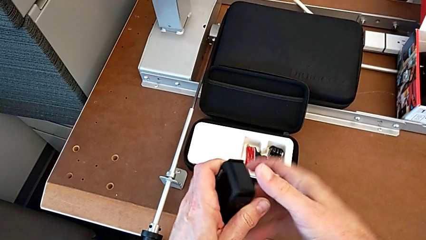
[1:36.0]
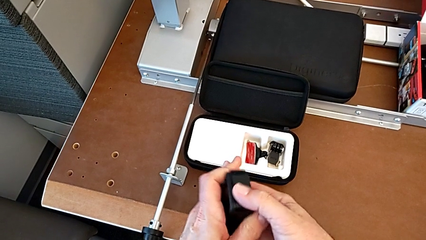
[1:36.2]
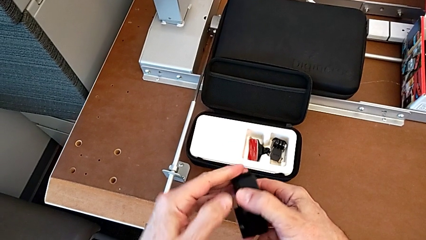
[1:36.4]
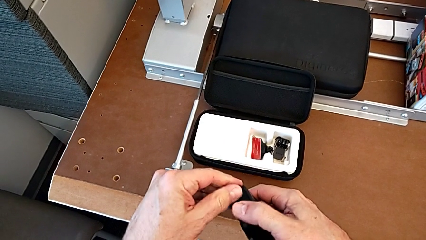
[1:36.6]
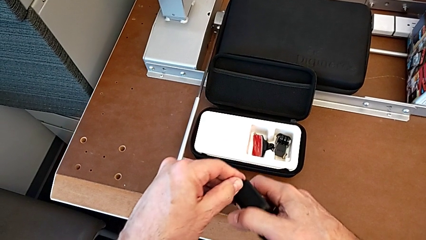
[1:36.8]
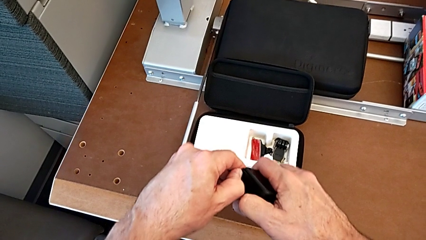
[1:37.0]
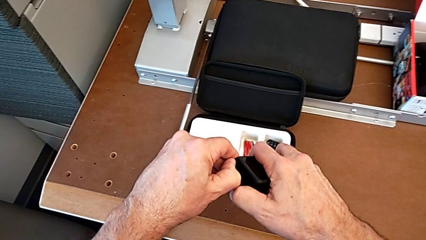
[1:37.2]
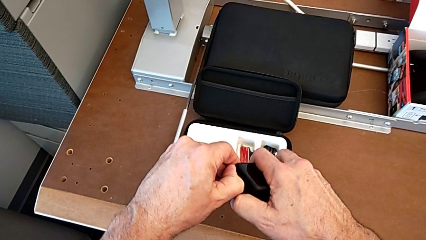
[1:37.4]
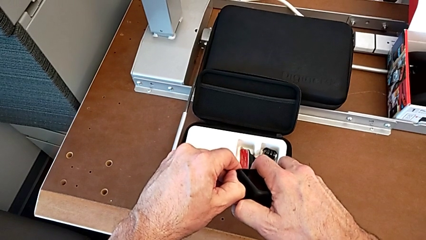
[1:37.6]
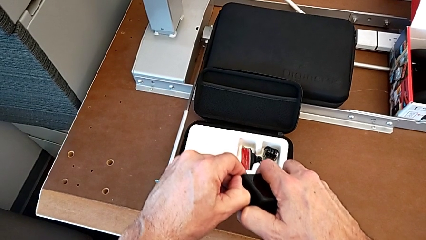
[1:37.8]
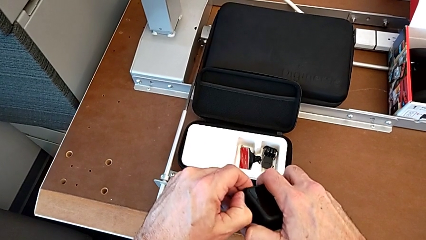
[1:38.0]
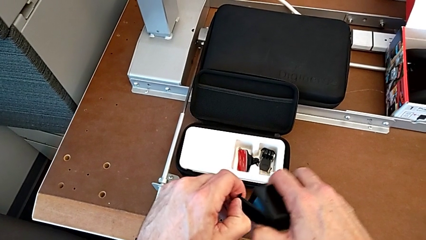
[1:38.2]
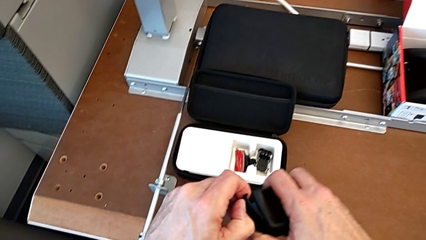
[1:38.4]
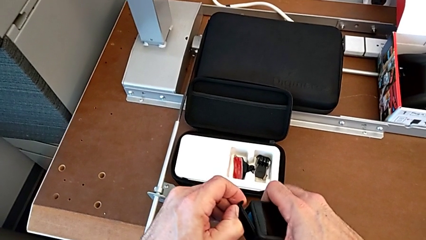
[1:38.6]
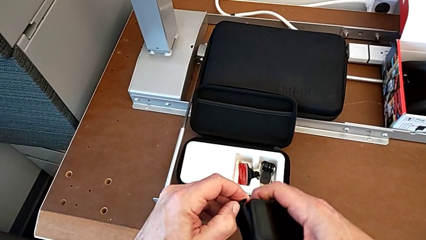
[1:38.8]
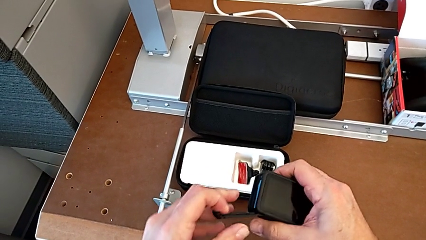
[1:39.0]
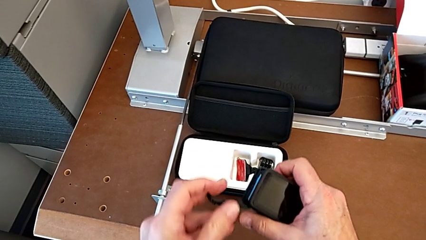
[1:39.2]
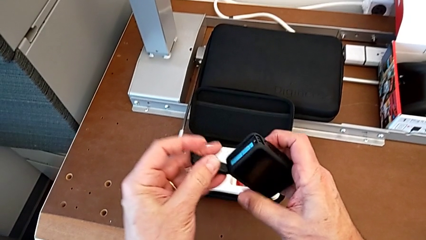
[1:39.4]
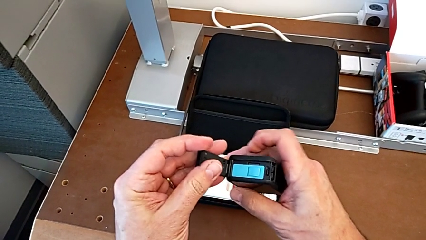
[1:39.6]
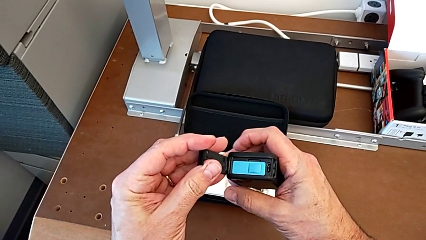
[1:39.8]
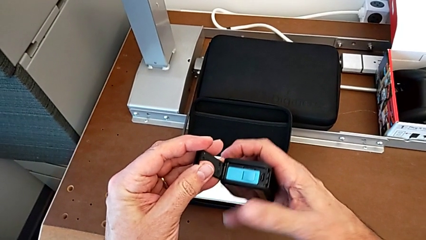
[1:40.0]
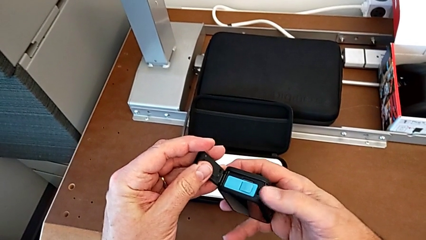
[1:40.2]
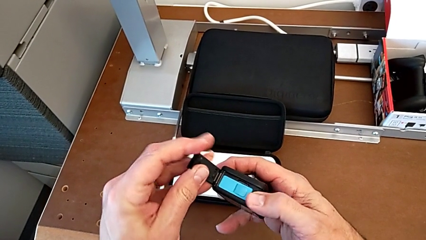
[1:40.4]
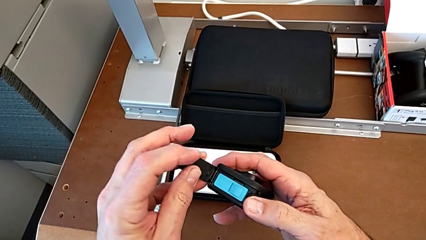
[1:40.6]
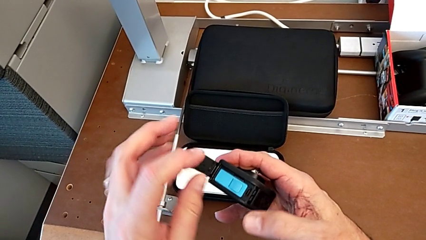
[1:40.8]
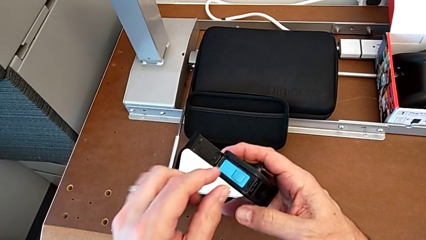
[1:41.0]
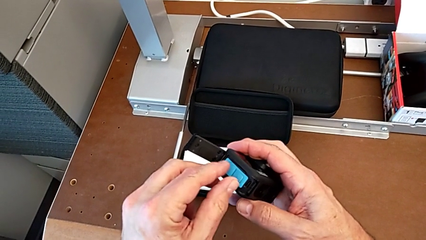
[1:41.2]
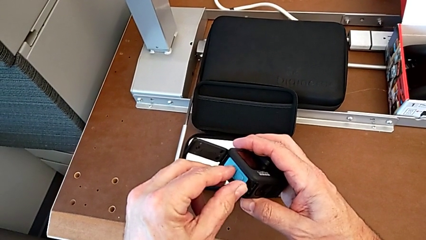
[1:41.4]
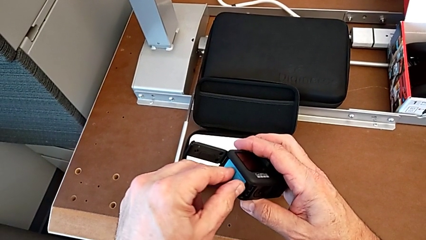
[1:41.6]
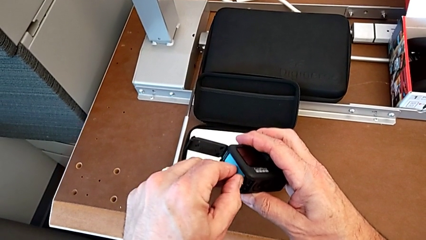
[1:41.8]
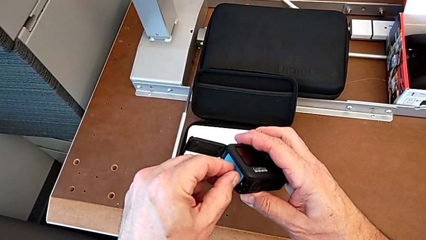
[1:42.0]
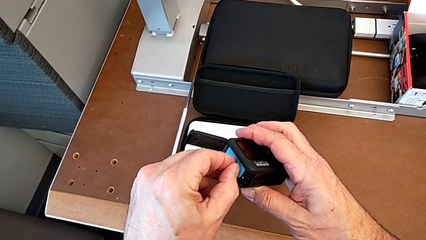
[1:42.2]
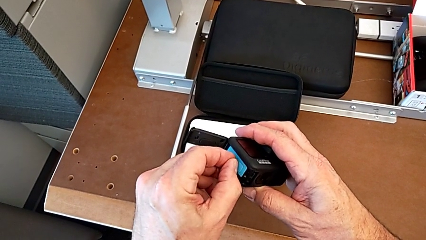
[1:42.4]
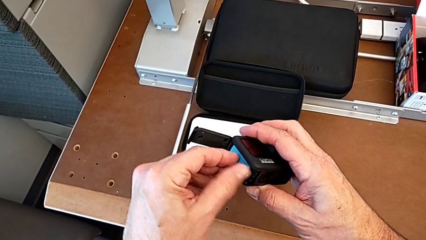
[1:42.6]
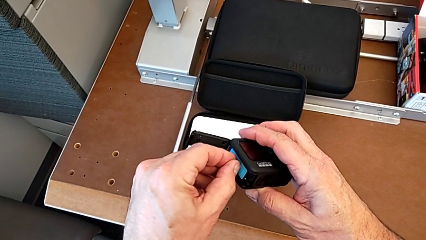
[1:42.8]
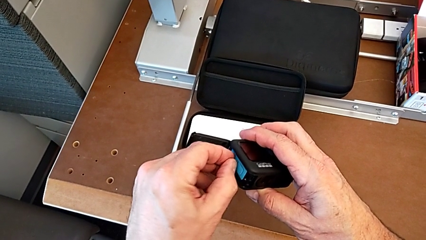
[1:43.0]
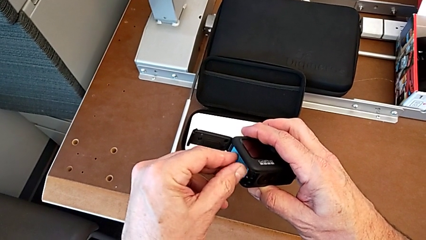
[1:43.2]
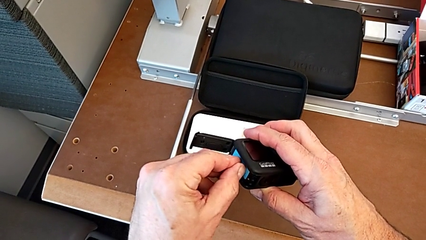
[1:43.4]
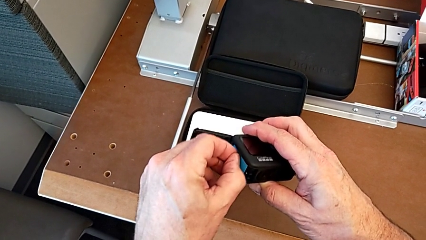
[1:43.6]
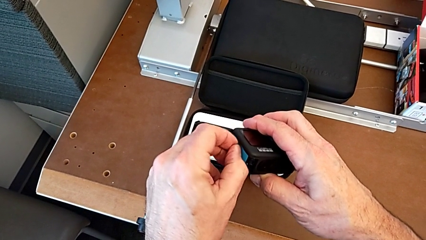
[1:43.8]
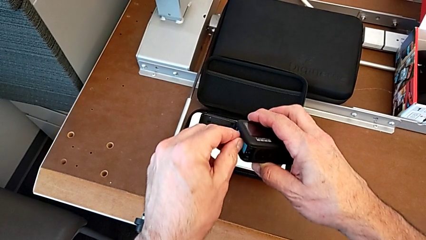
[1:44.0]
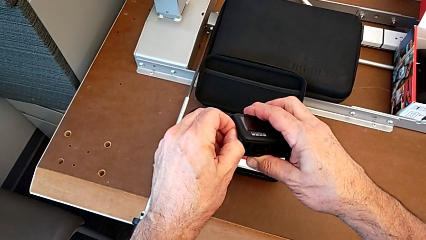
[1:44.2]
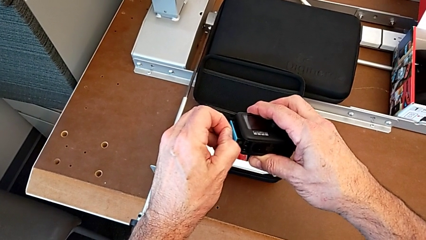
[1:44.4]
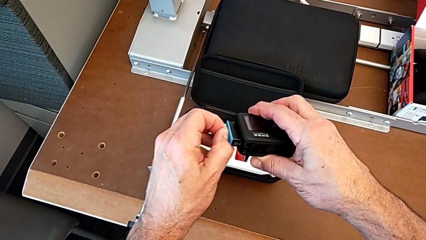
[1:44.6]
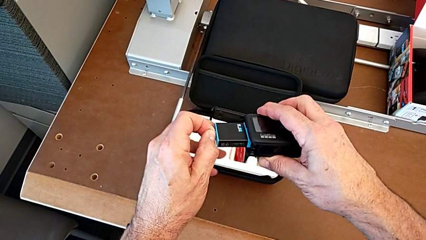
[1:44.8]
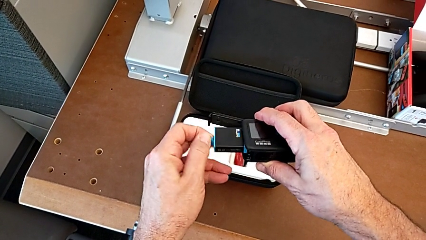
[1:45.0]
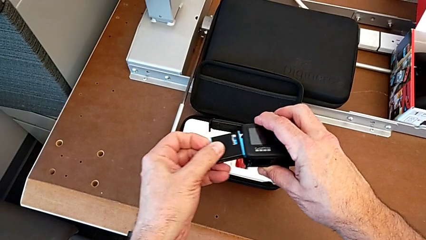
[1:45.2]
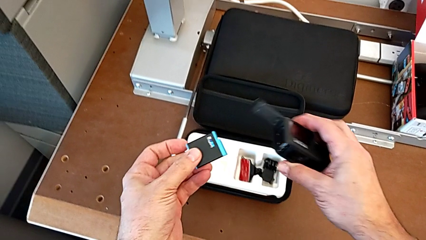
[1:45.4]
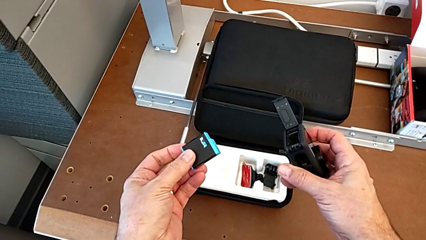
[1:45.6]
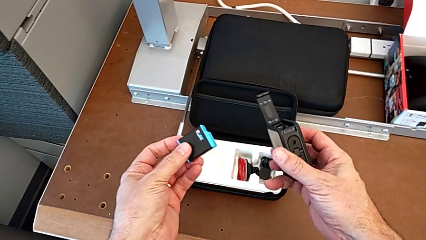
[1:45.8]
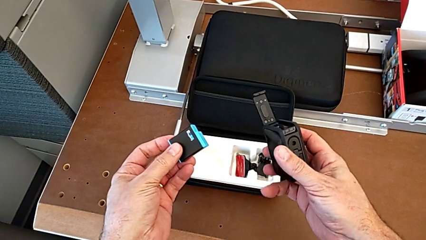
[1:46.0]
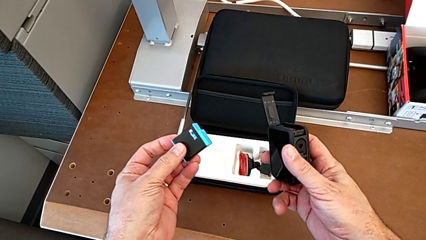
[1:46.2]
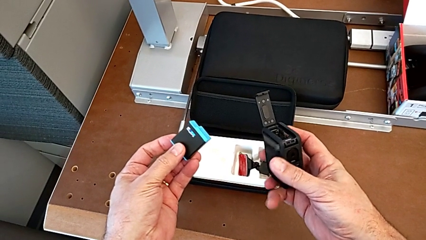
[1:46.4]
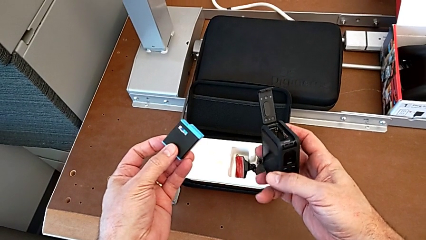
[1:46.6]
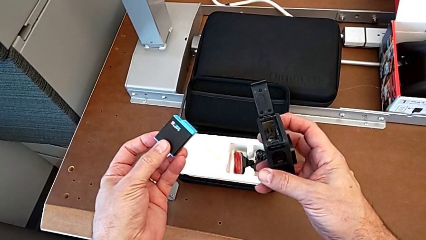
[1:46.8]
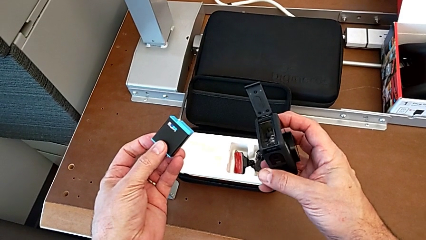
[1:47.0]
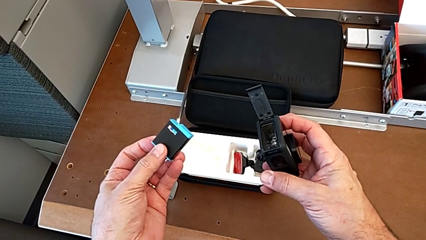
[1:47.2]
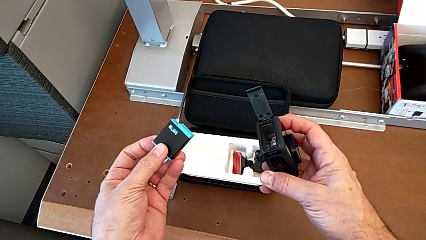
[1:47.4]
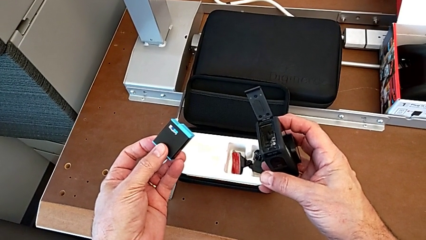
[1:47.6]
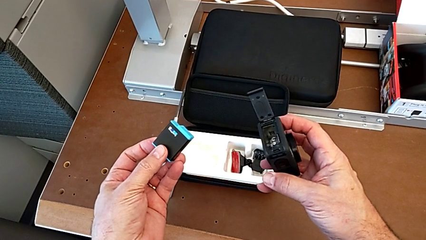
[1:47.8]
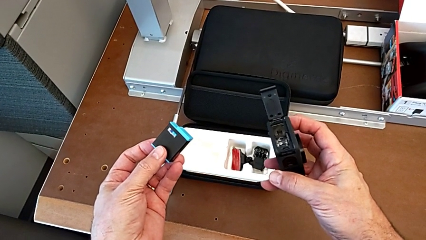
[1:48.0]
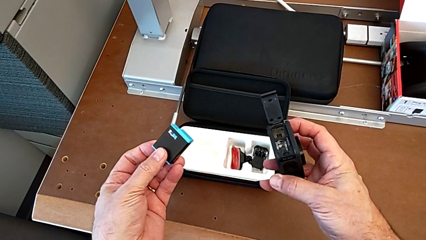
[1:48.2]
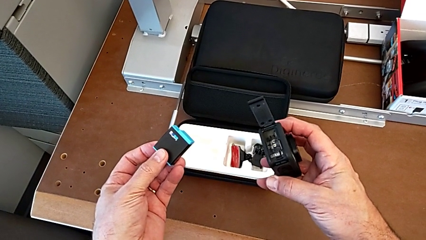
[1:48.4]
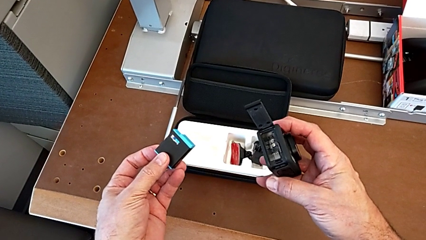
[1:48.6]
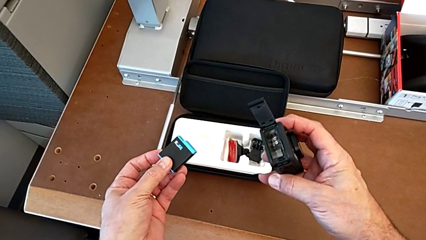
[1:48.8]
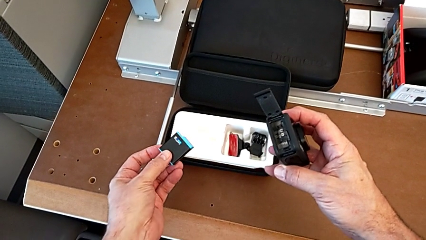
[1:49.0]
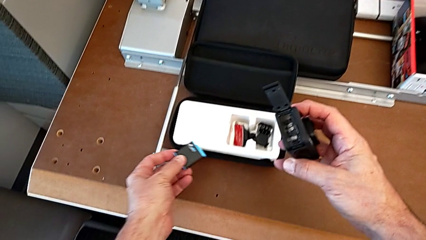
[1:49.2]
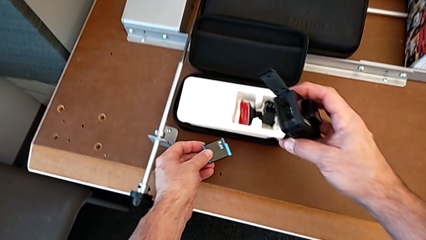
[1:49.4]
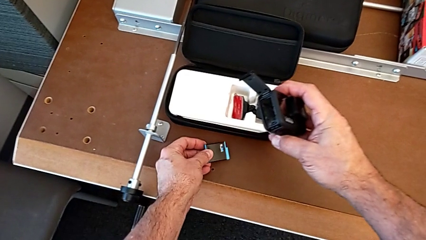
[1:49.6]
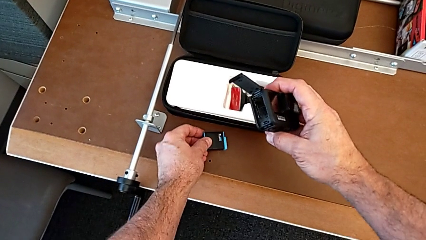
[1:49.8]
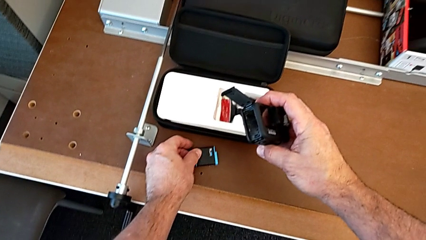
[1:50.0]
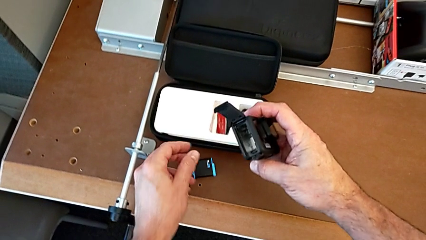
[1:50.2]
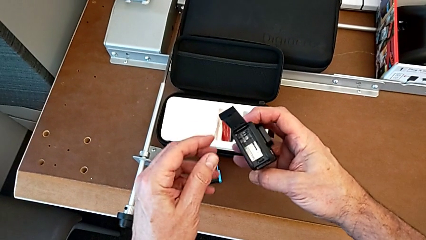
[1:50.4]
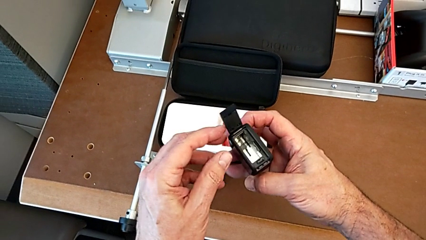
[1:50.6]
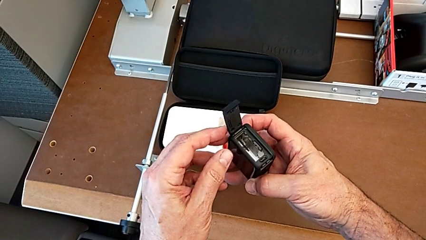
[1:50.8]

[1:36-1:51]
The camera wearer is removing the battery of the GoPro. They keep opening the battery door, withdraw the old battery and place it.

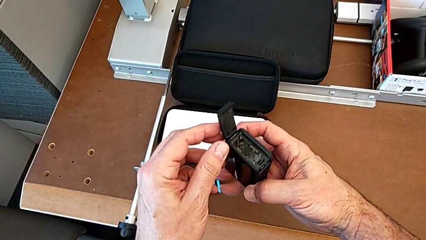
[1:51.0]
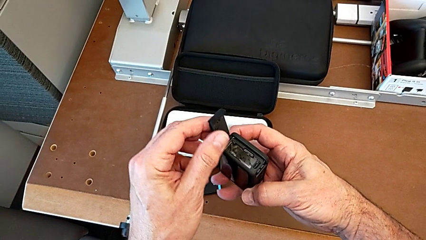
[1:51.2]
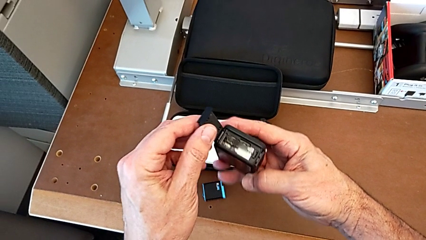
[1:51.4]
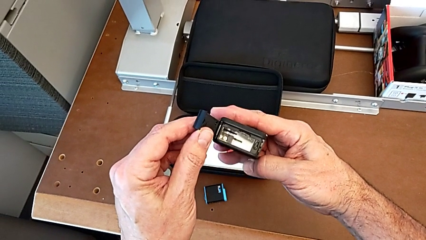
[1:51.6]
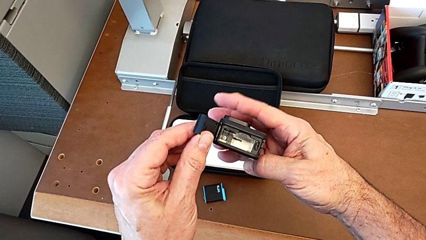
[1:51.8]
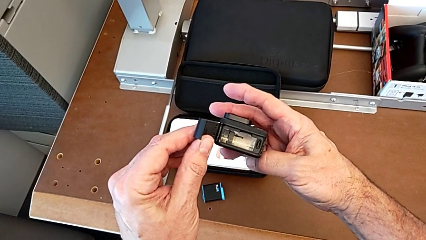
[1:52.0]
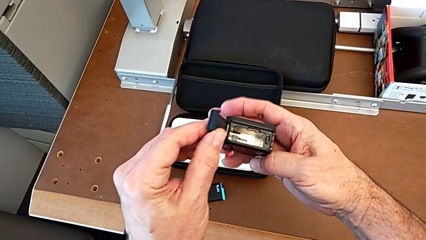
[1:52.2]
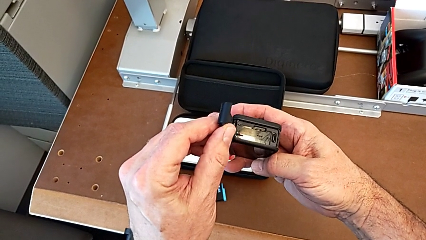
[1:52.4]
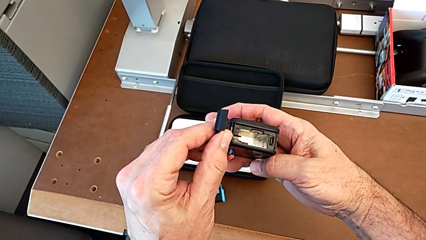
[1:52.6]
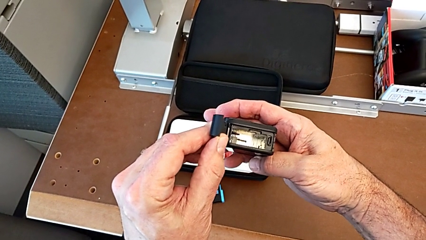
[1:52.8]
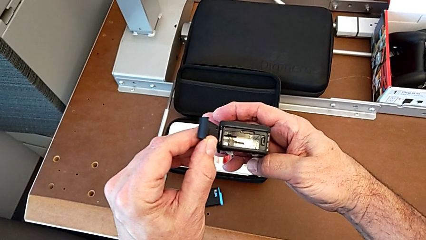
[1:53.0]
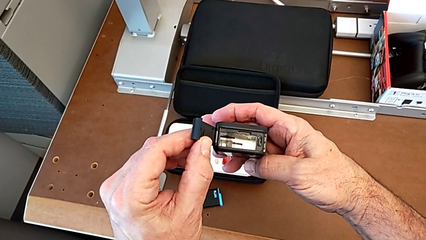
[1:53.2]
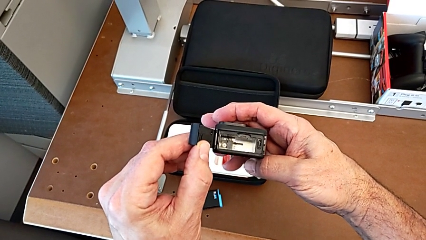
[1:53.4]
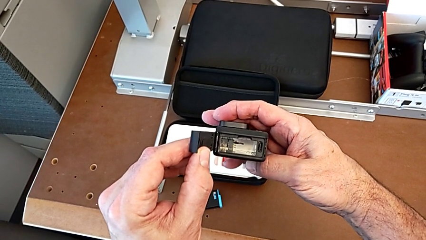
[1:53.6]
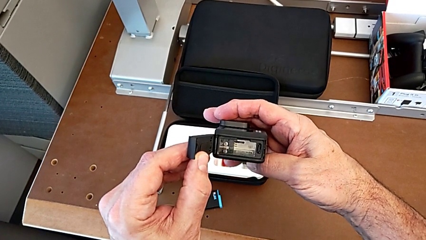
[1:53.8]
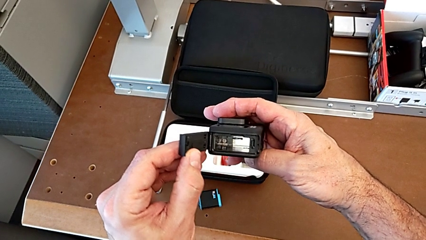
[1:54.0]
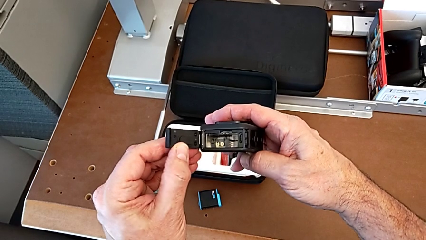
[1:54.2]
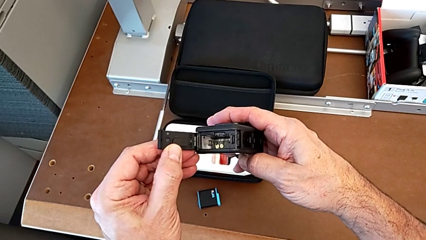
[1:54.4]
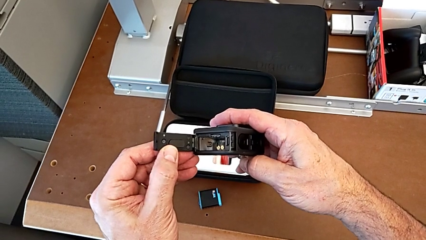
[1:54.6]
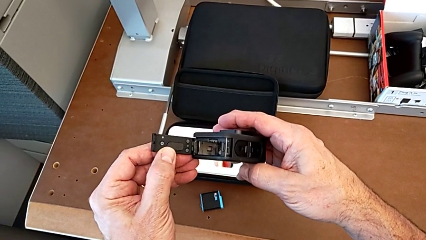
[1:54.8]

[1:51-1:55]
The camera wearer is removing the SD card from the GoPro. They begin to inspect the GoPro.
